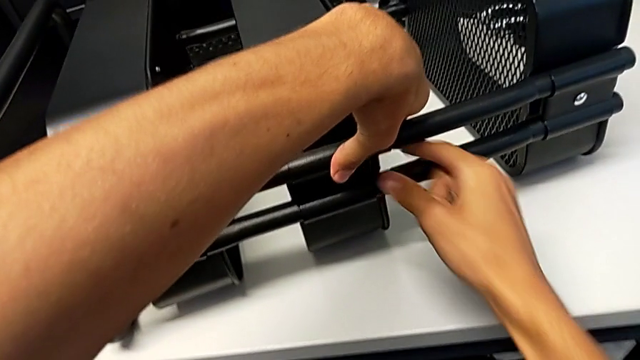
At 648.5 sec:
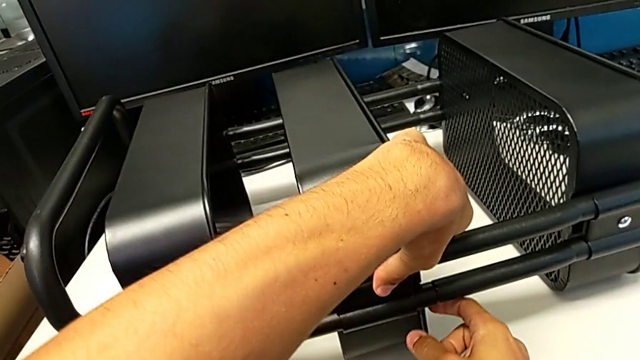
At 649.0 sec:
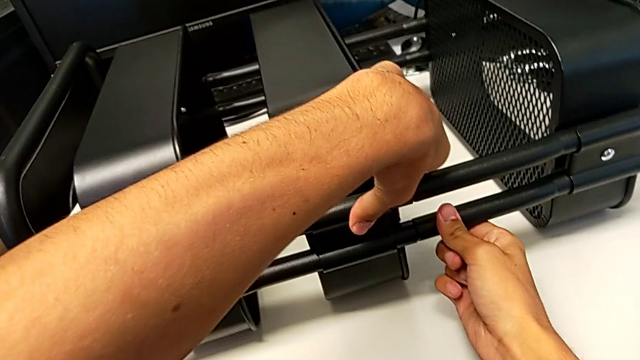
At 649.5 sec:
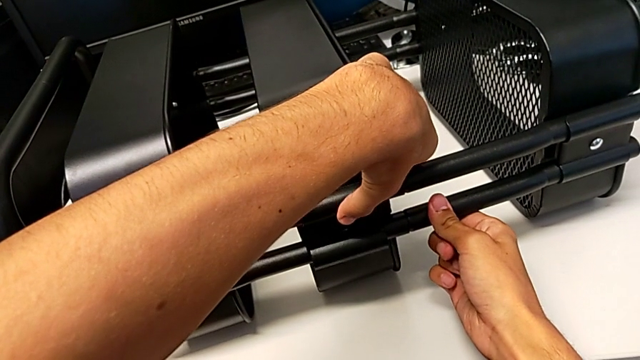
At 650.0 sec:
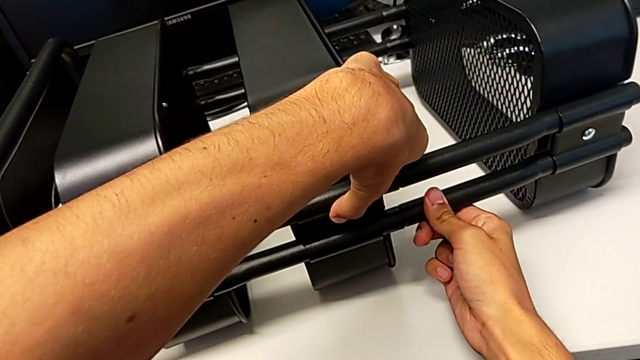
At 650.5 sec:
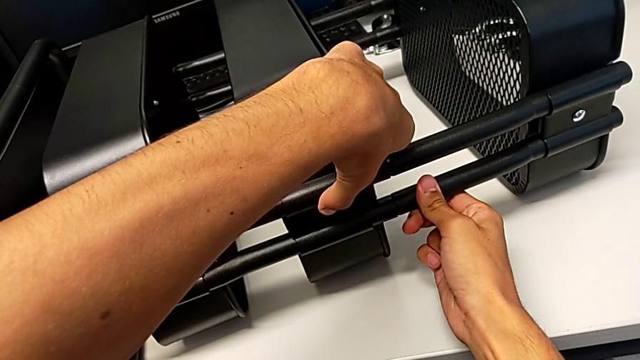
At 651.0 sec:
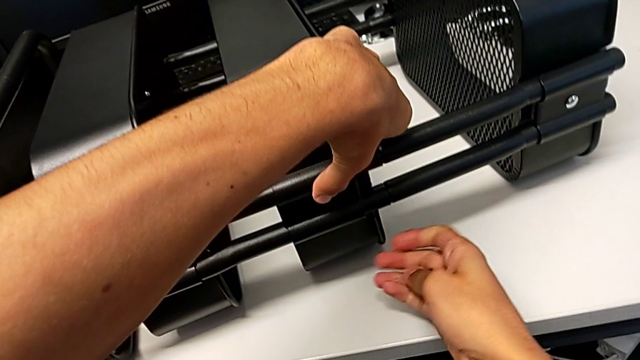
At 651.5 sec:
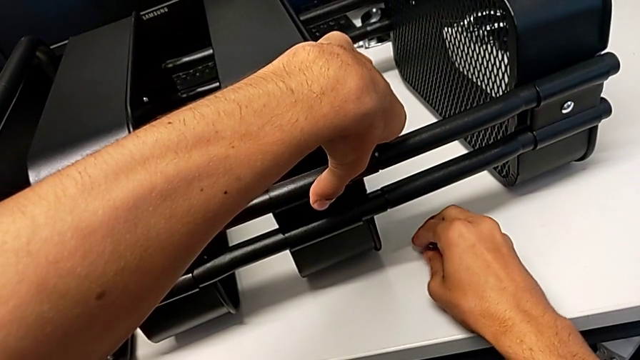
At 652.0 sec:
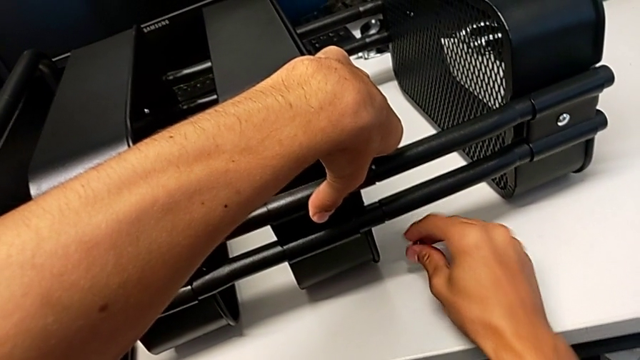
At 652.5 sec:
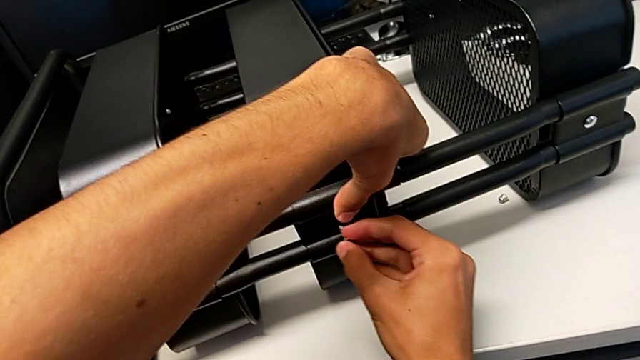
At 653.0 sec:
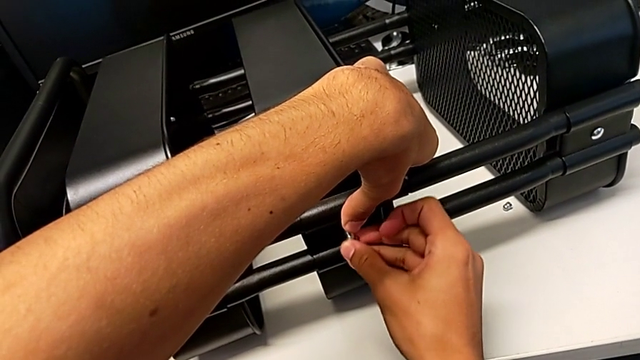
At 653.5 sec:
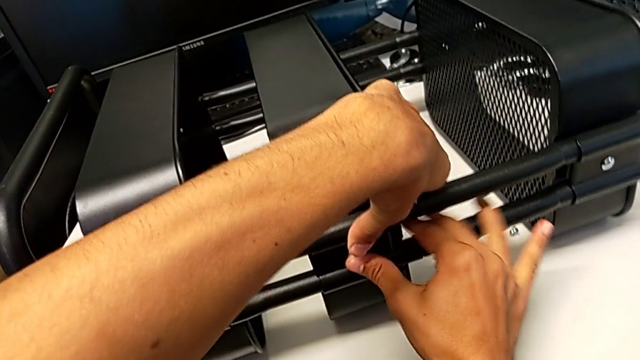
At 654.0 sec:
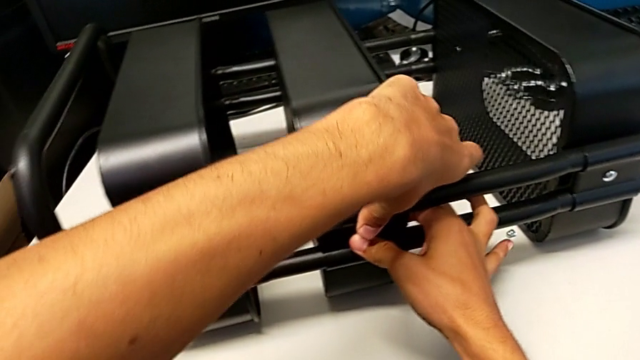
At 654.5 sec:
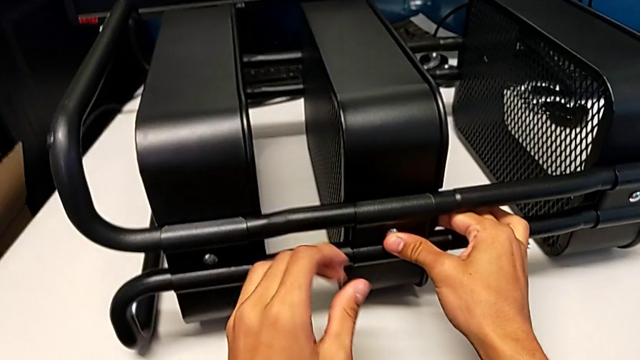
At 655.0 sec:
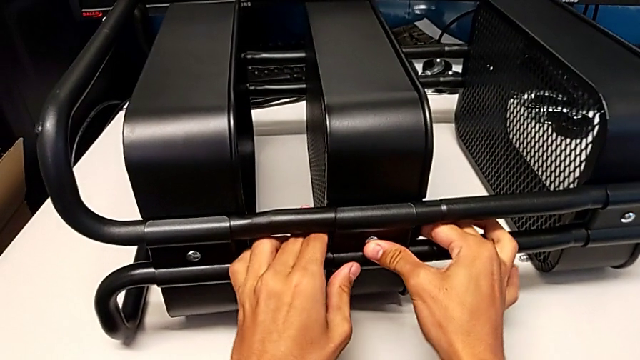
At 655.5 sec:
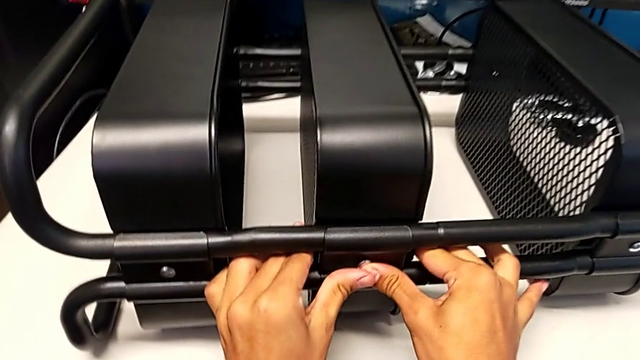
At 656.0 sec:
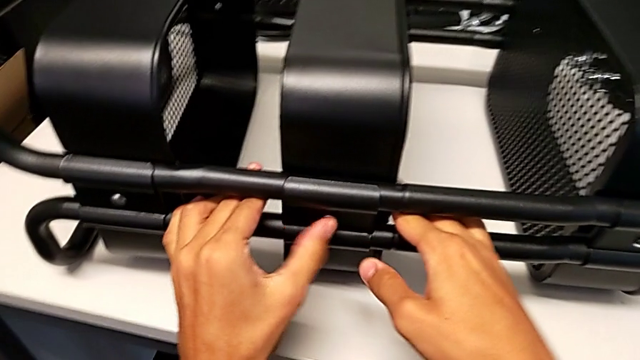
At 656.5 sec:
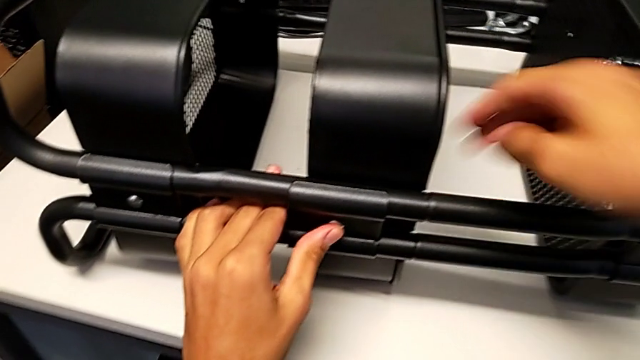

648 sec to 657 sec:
The camera wearer is screwing the middle tray onto the base of the shelf. They align the bracket, place the hexagon cap nut, insert the bolt and begin to align the bracket.

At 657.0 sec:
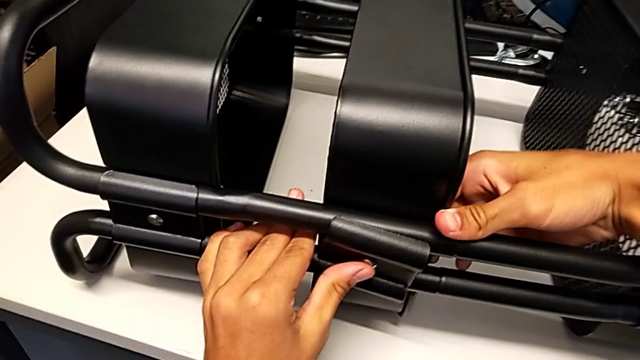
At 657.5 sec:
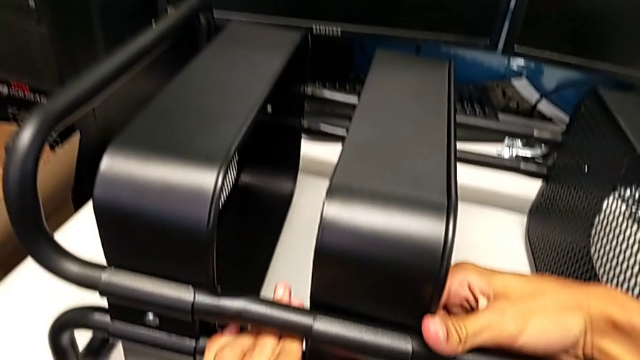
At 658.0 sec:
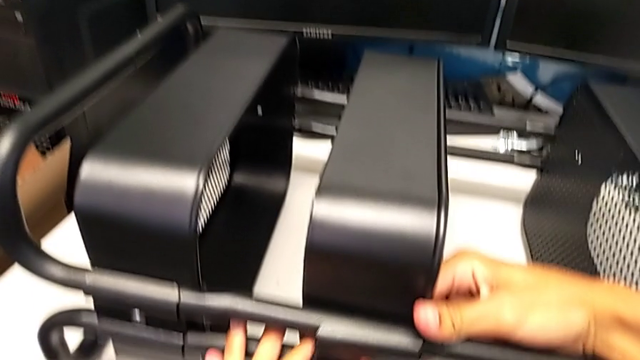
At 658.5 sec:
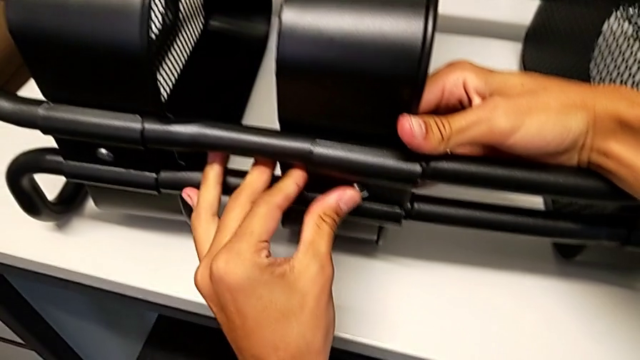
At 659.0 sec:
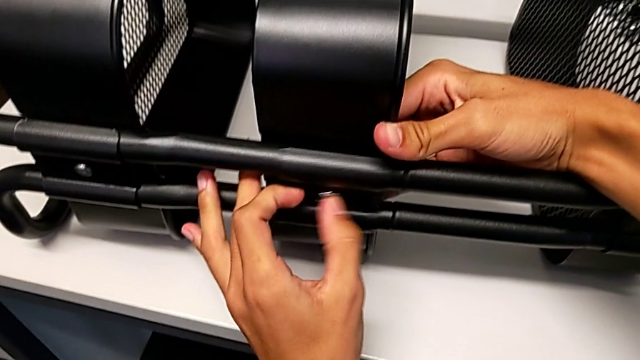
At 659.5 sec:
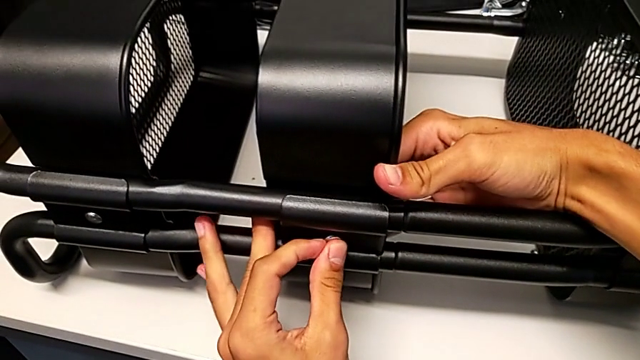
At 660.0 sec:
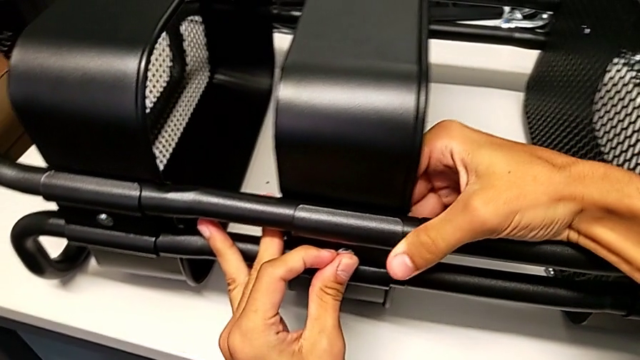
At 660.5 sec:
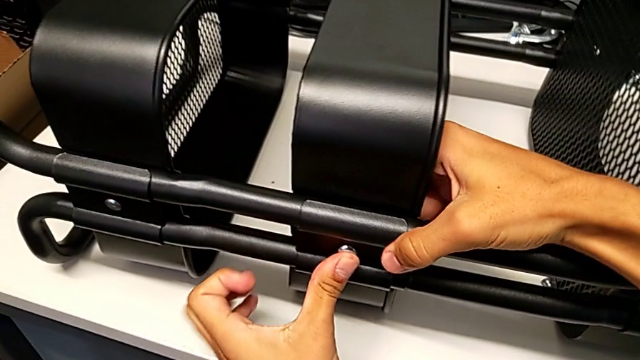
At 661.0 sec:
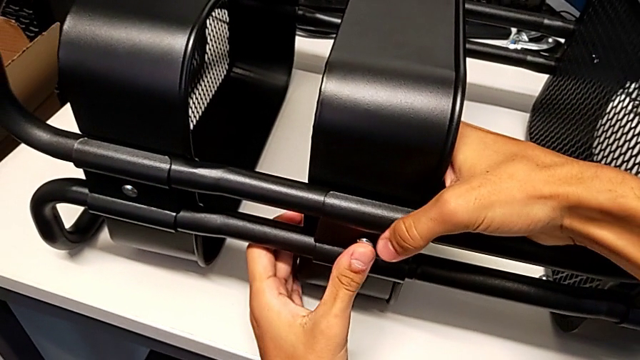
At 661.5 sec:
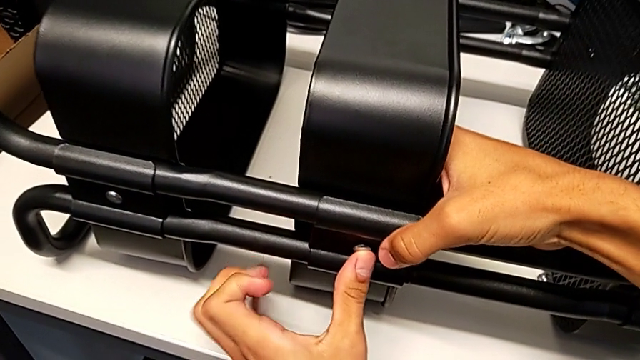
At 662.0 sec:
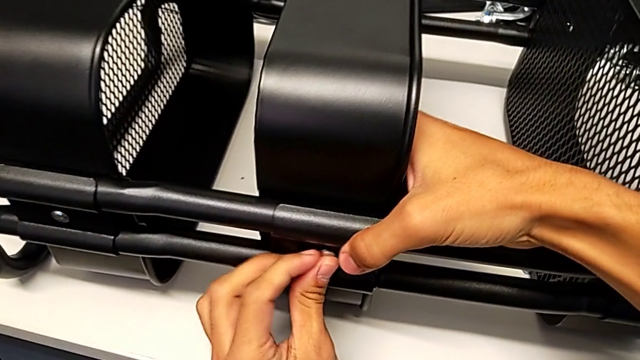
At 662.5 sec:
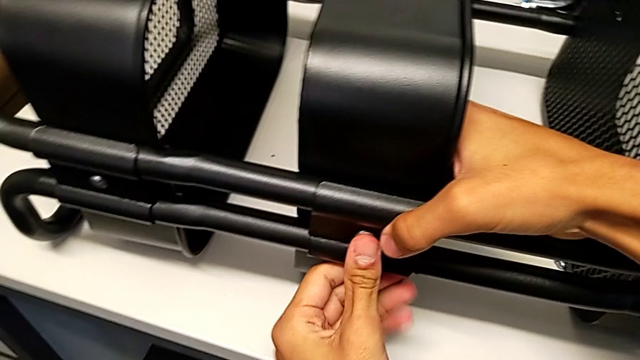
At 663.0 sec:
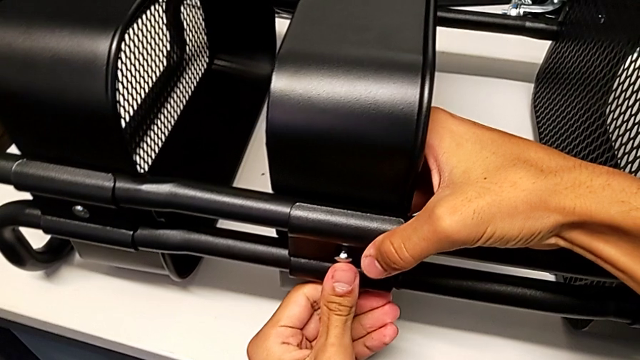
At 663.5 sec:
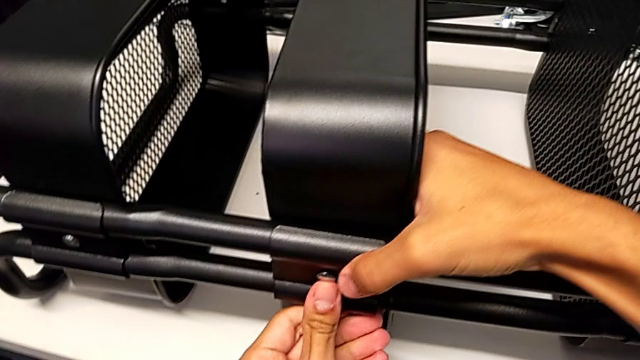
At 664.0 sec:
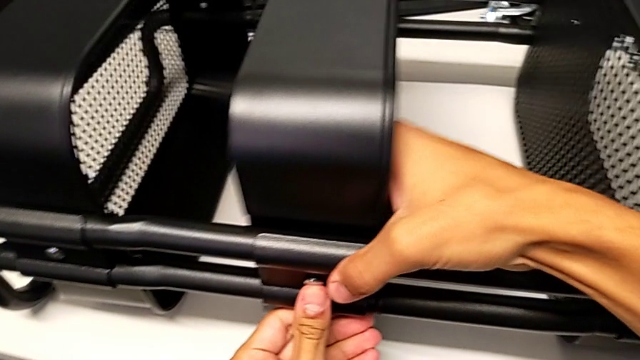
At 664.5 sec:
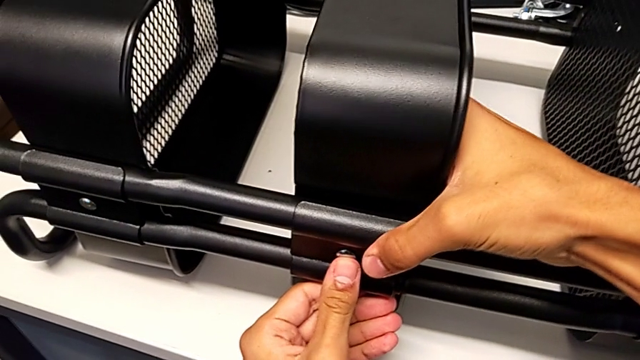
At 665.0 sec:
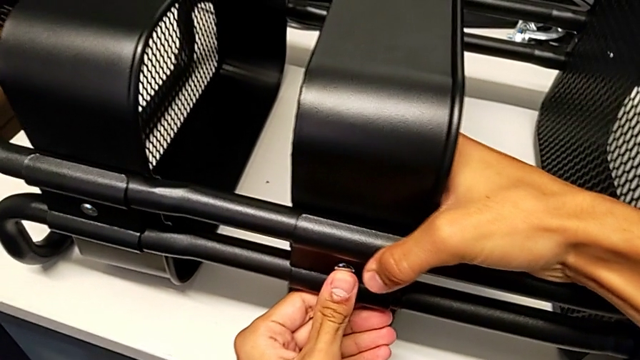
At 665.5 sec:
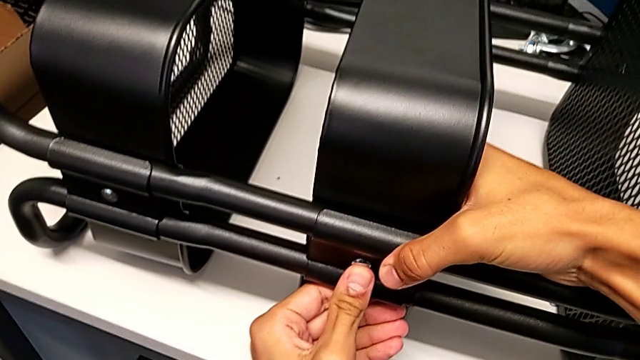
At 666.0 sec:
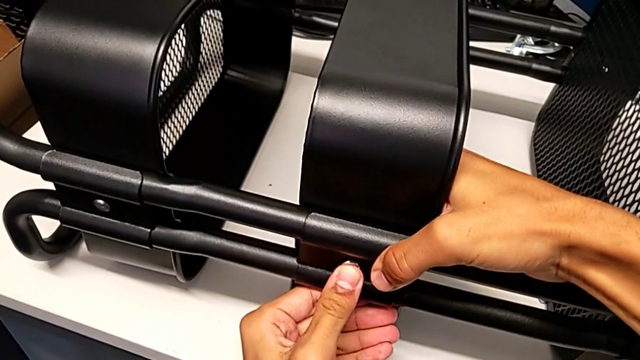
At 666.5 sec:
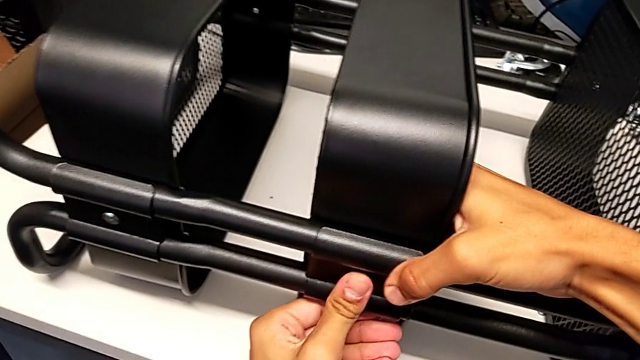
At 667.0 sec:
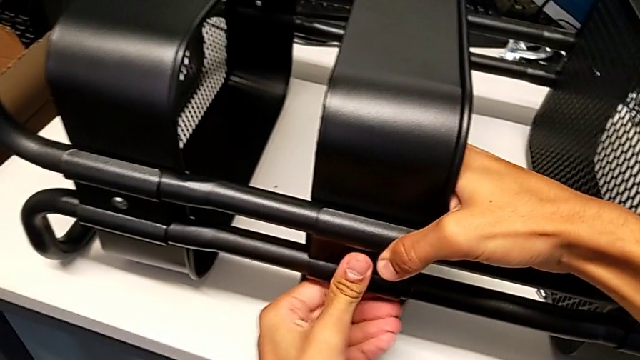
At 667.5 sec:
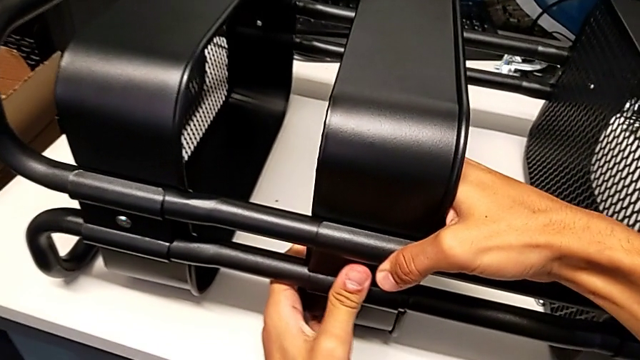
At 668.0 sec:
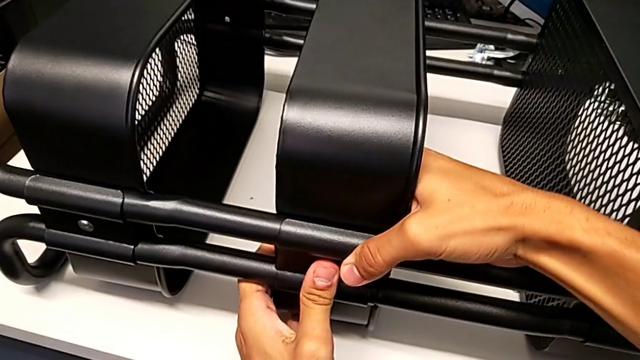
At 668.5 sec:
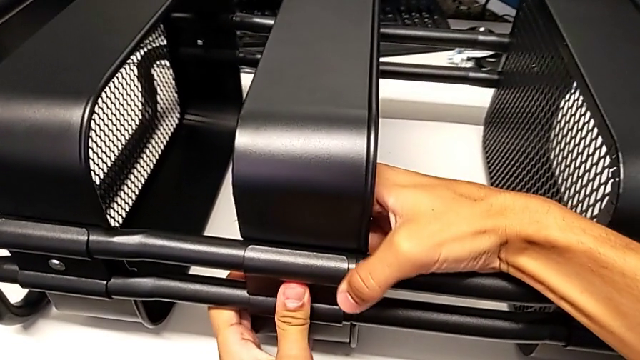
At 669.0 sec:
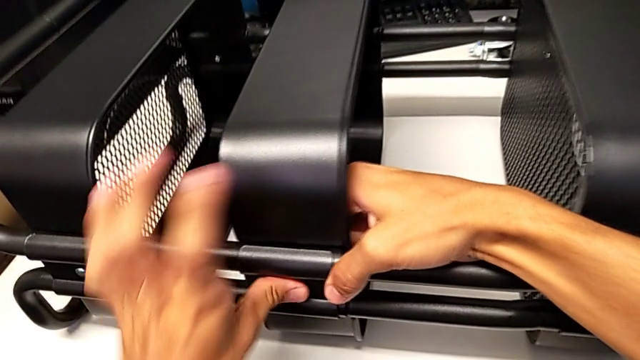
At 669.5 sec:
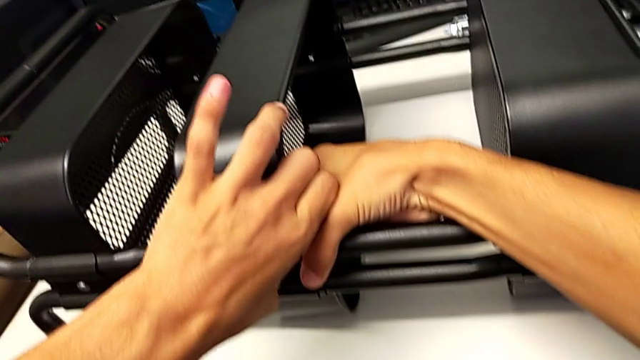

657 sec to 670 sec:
The camera wearer is screwing the middle tray onto the base of the shelf. They keep aligning the bracket.
